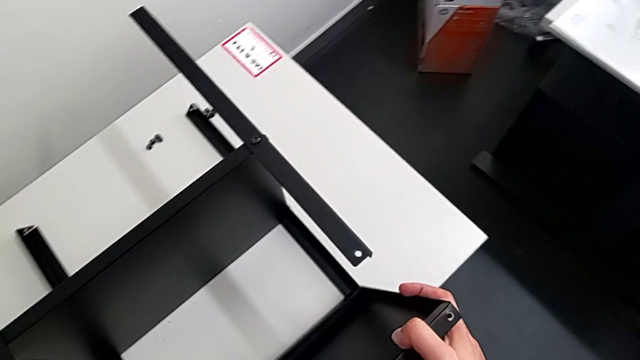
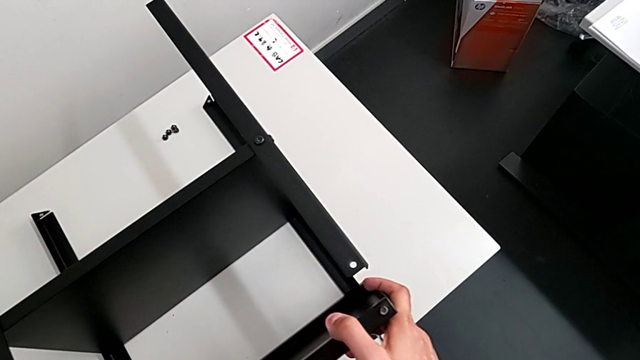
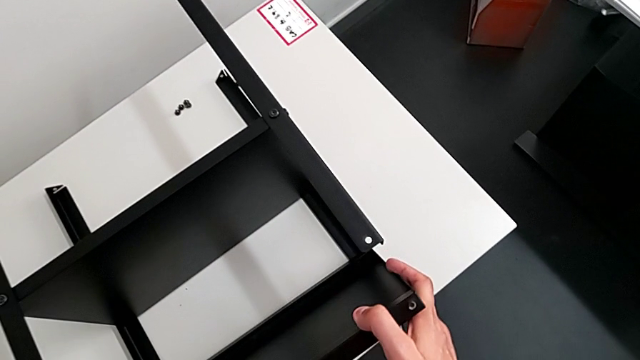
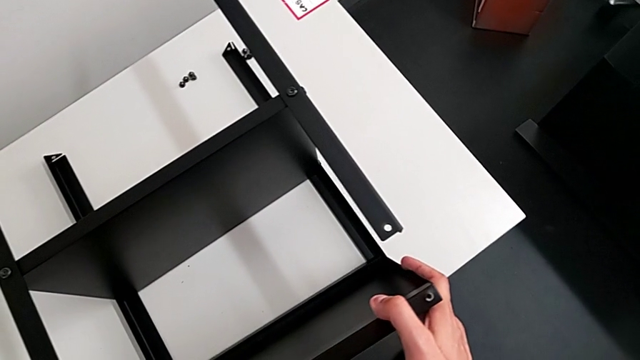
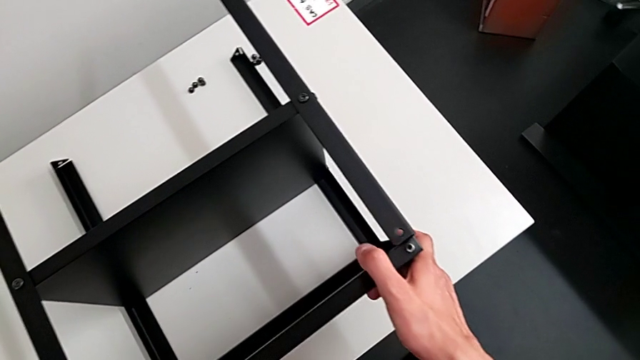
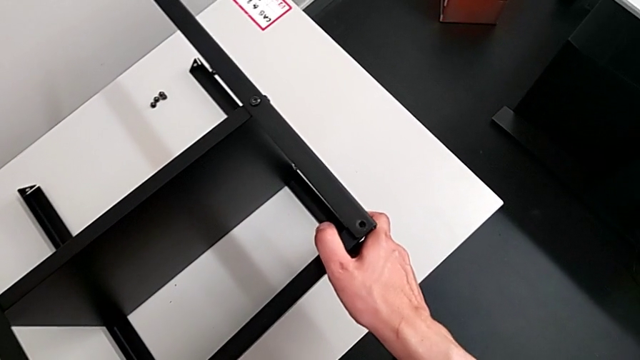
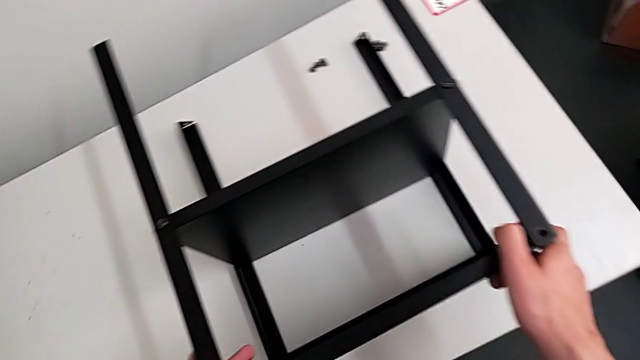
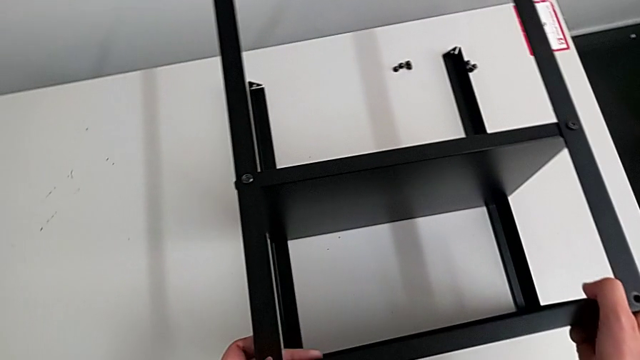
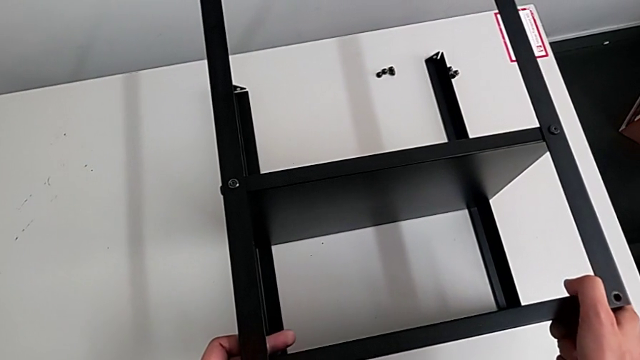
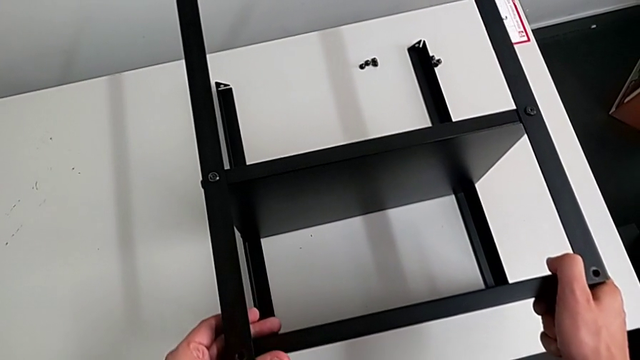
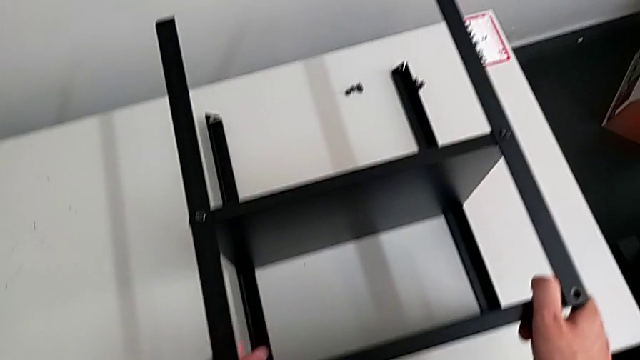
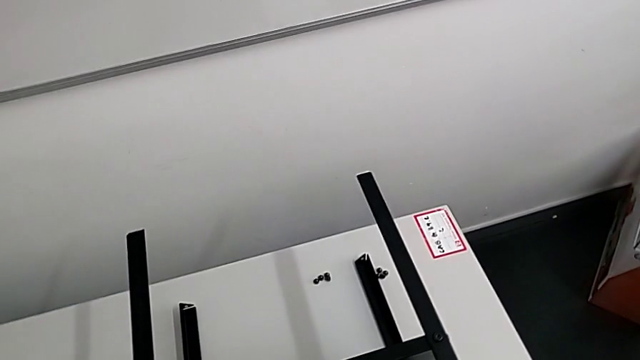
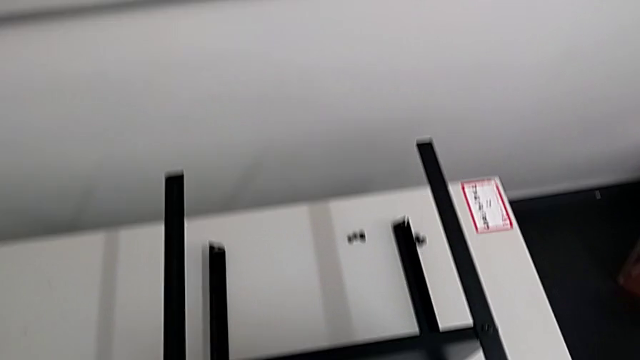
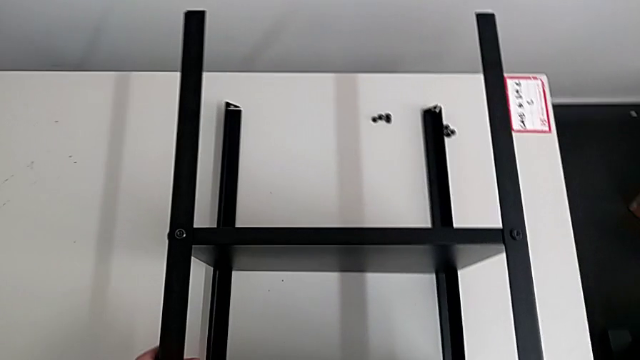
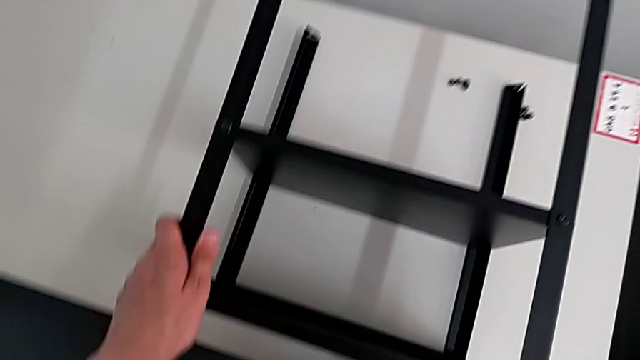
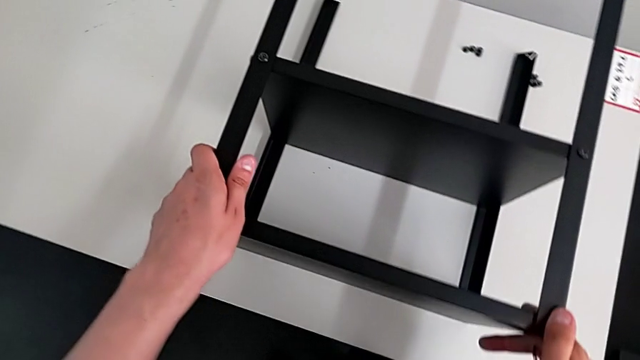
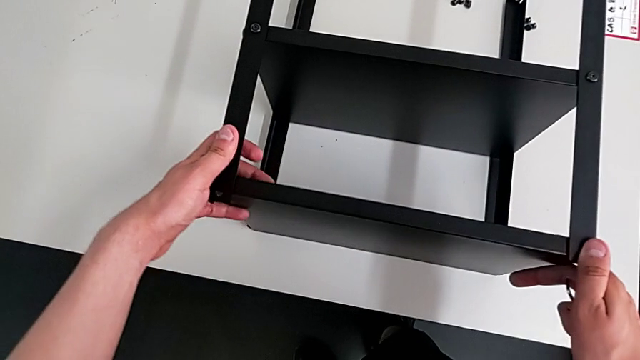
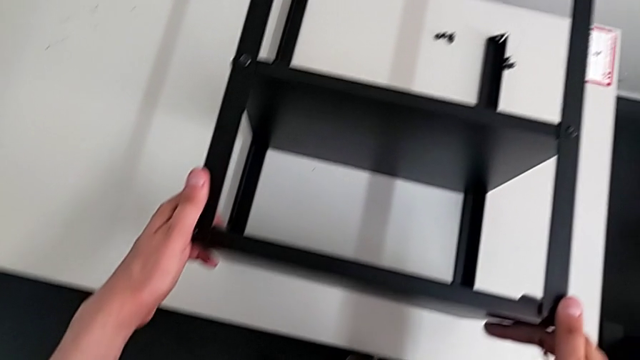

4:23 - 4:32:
The camera wearer is assembling the top table with the furniture. They align the tray.

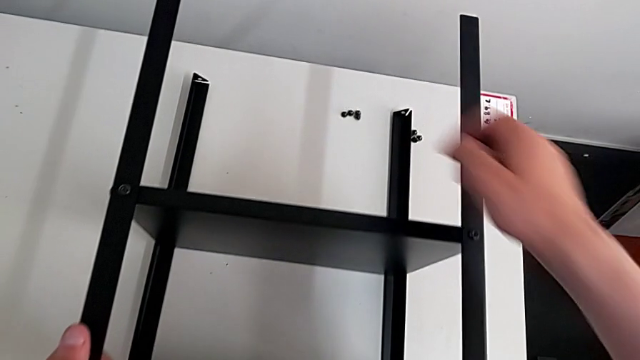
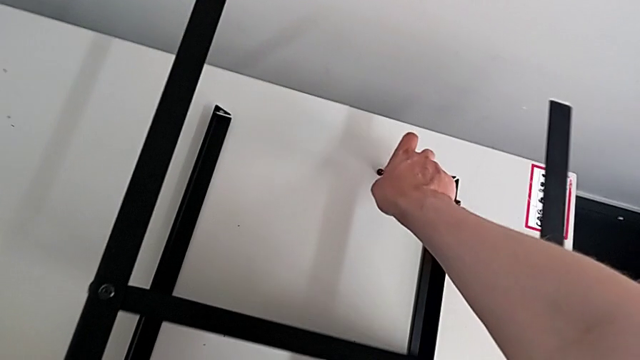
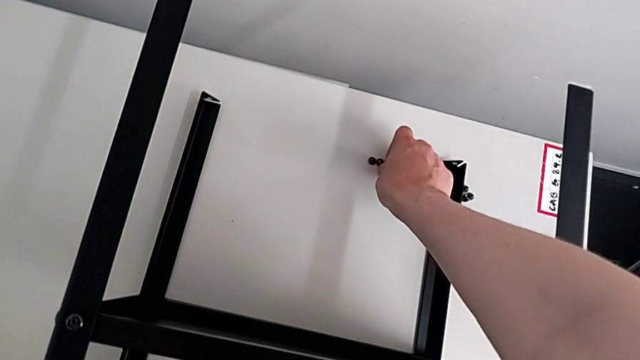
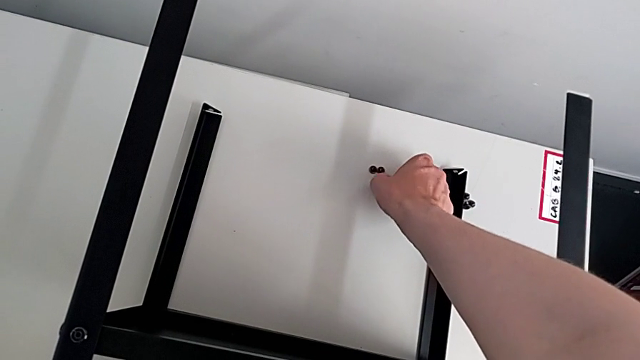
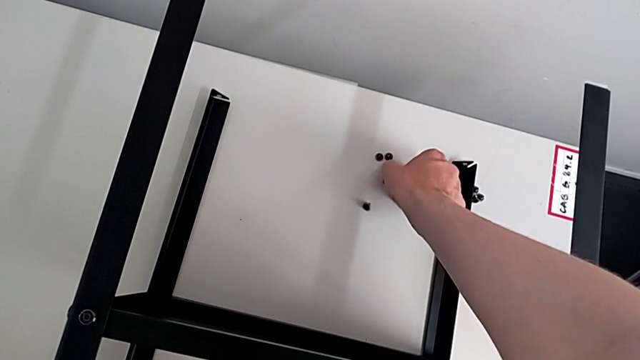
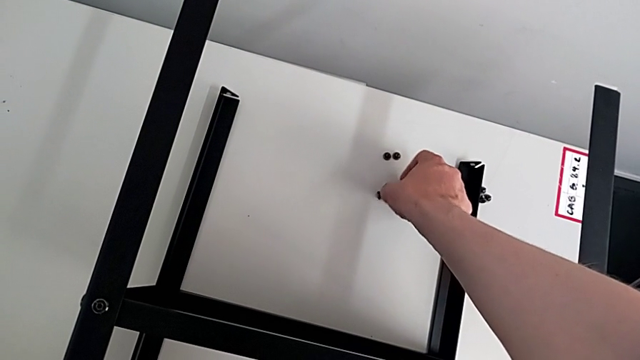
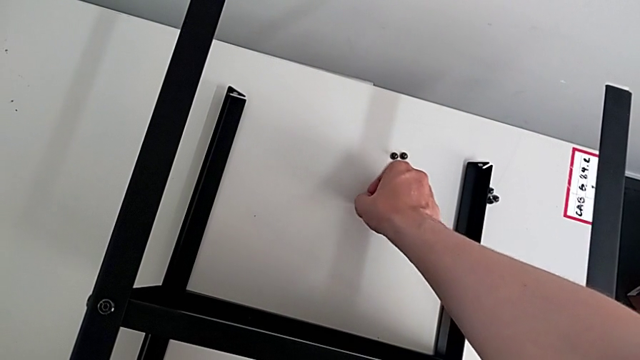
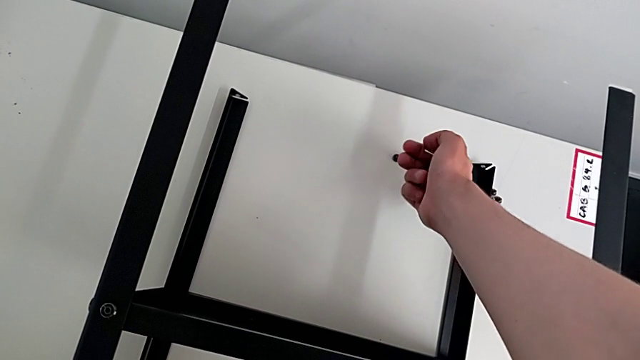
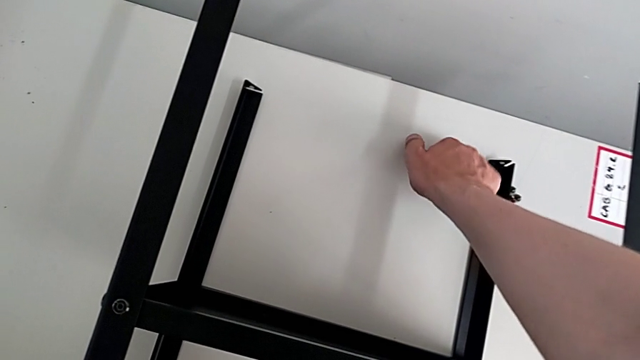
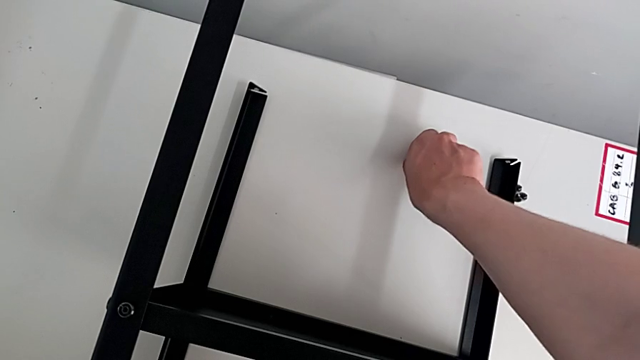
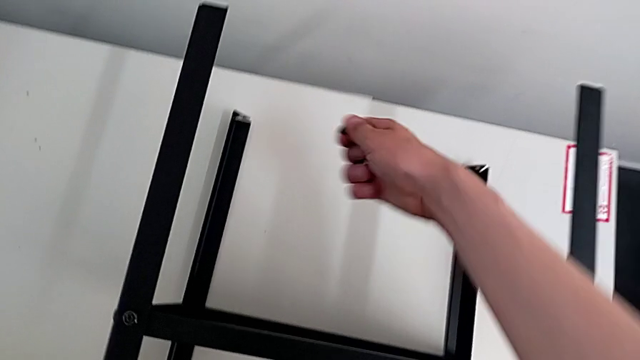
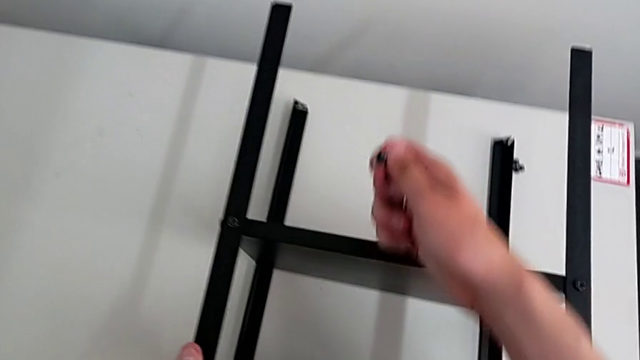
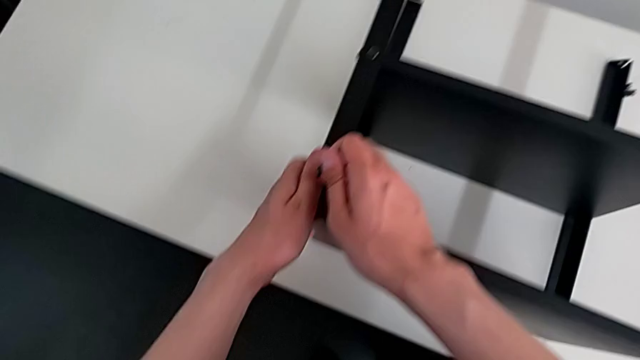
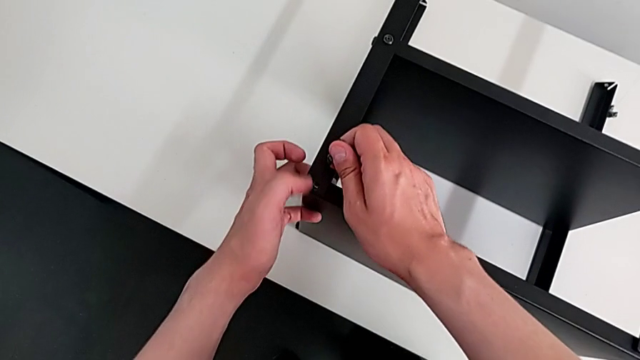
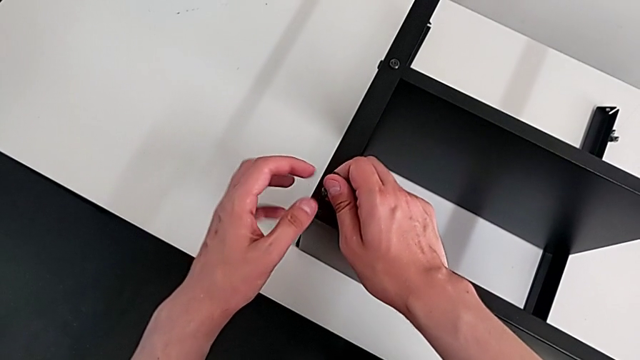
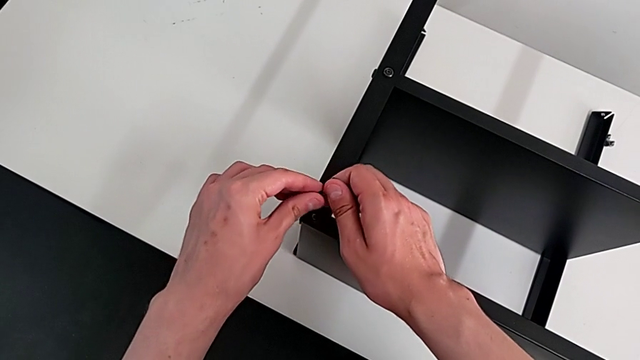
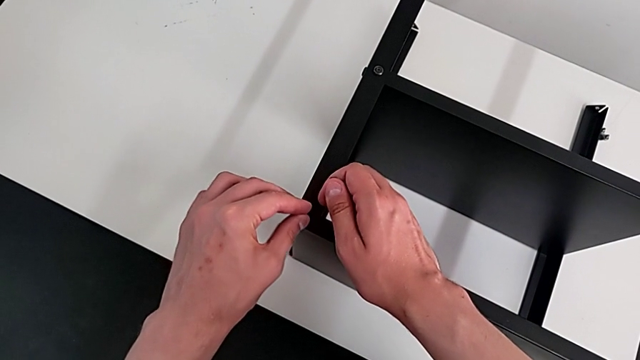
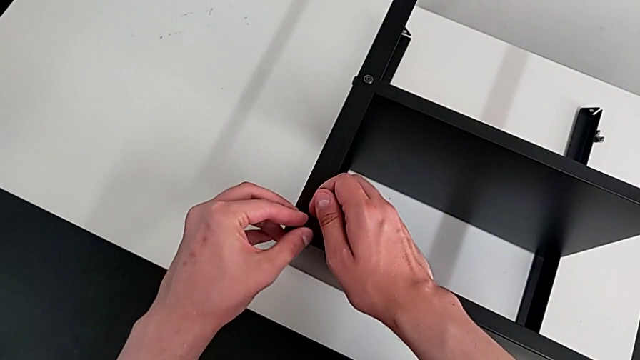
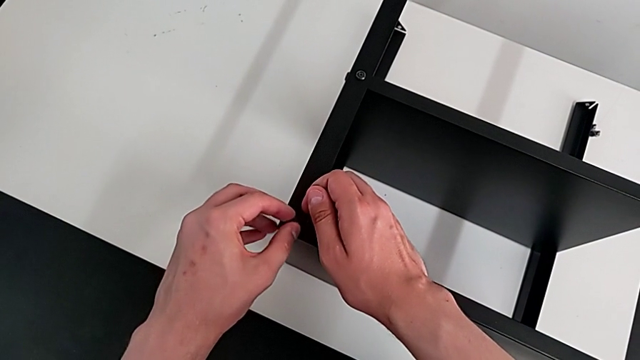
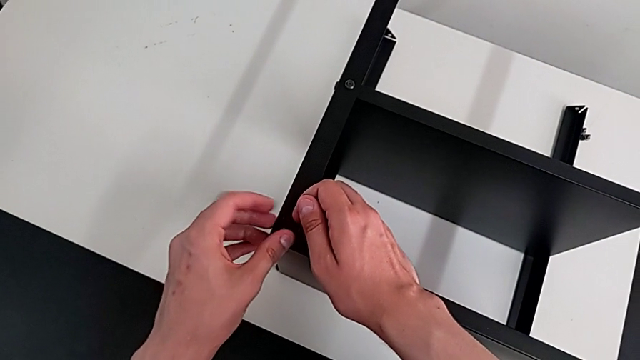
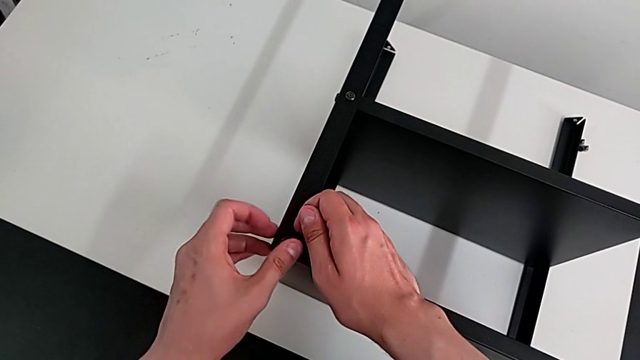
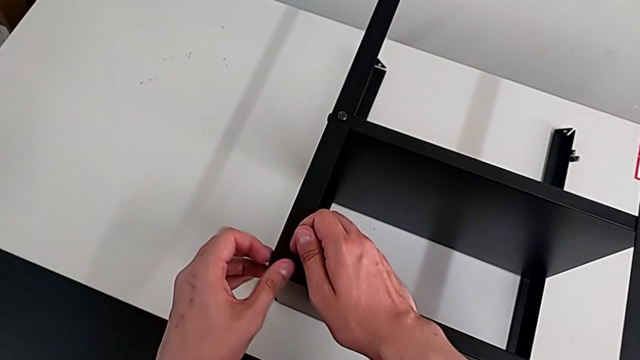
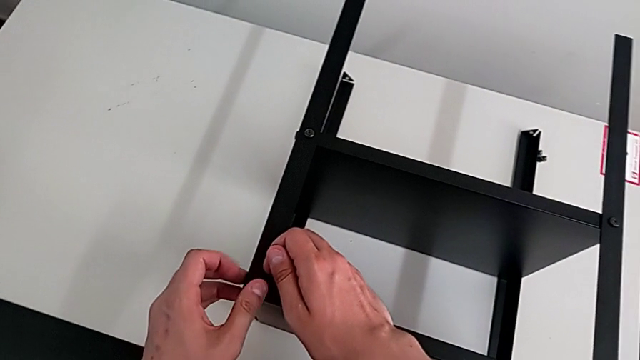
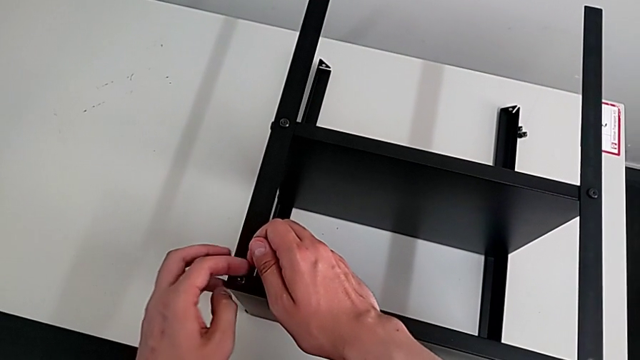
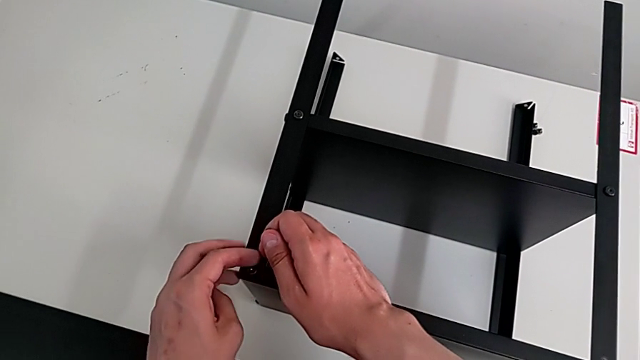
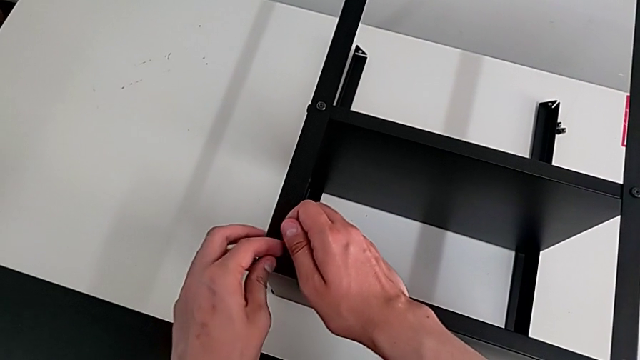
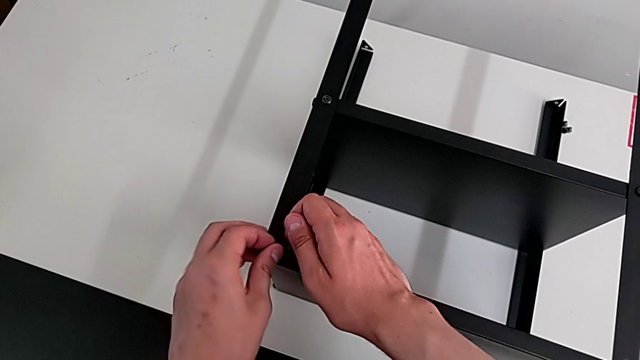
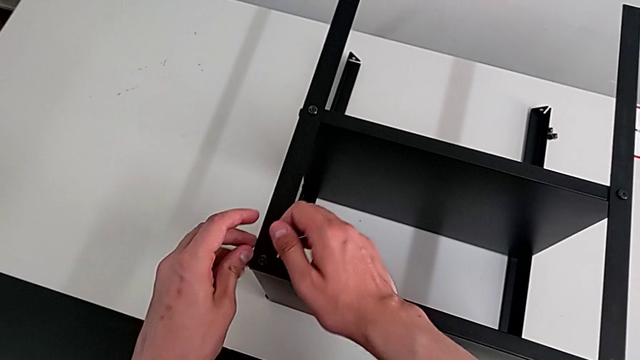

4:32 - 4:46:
The camera wearer is assembling the top table with the furniture. They grab the hex socket head, align it and screw it.
